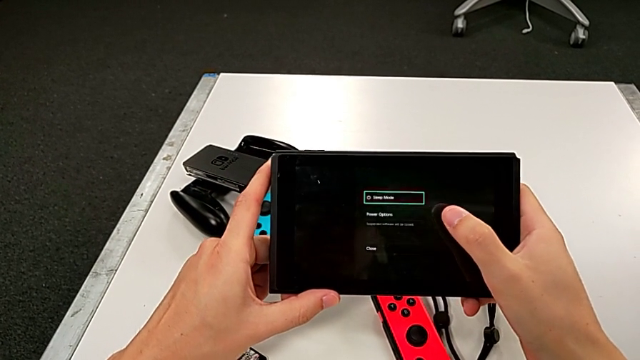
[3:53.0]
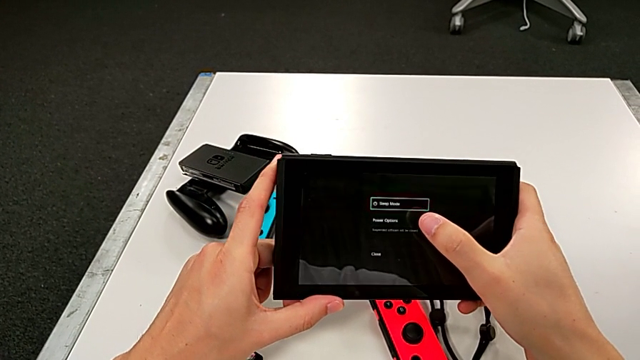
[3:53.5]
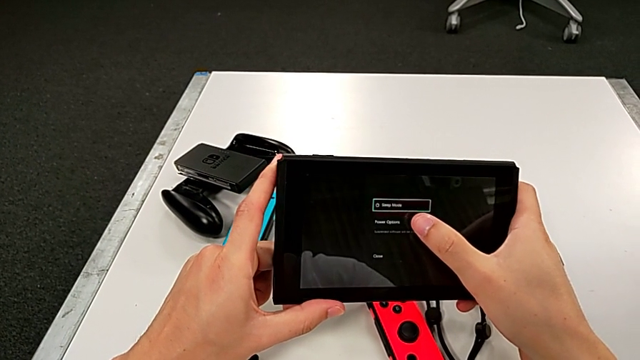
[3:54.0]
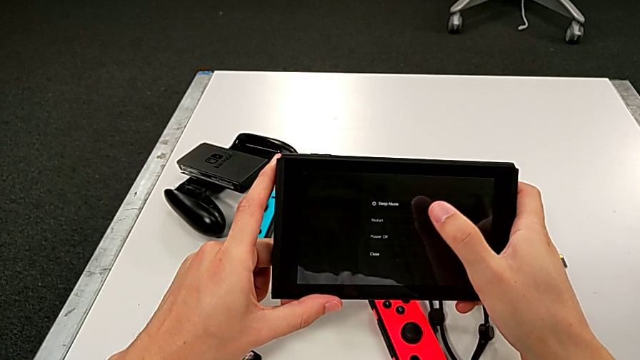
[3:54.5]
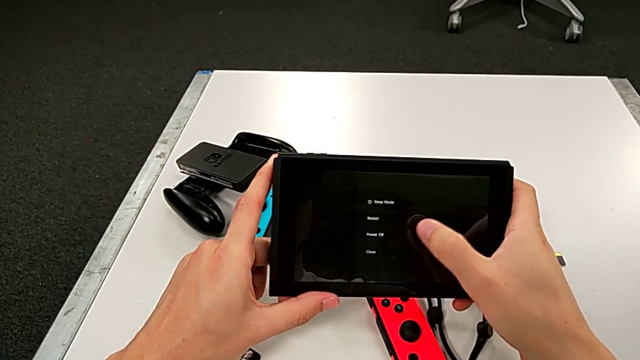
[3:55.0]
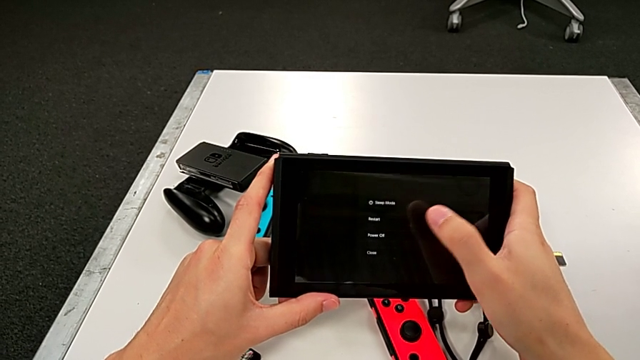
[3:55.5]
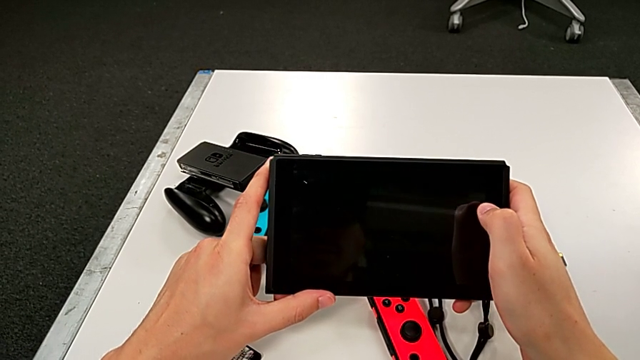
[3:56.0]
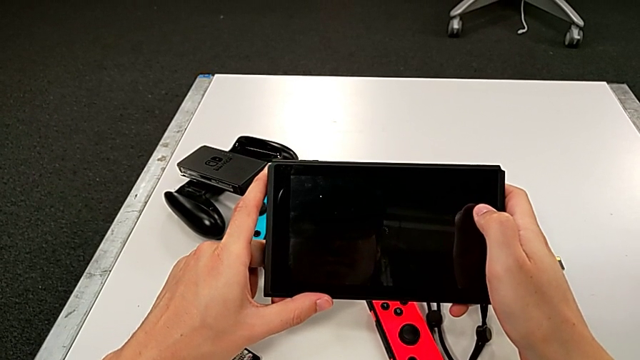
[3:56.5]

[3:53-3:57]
The camera wearer is turning off their pad. They press the touch screen, turn off the Nintendo Switch, press the touch screen and turn off the Nintendo Switch.
